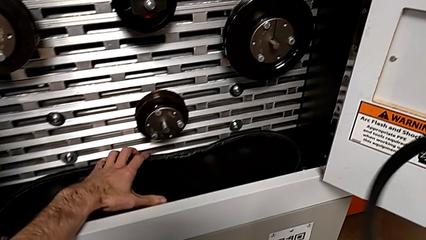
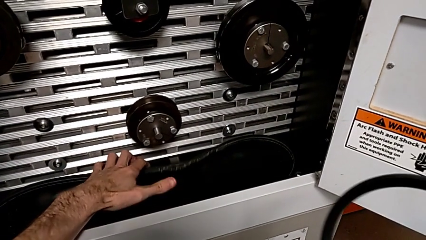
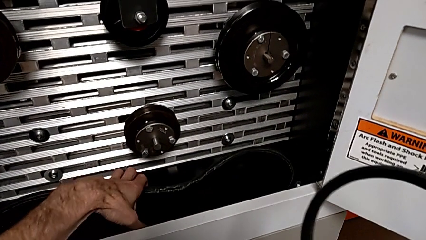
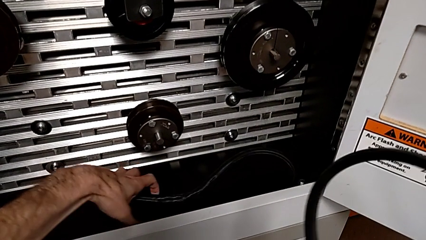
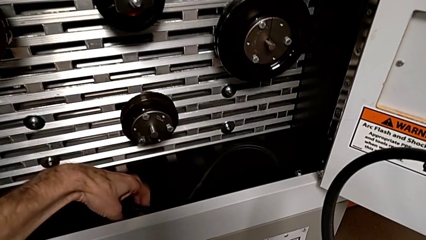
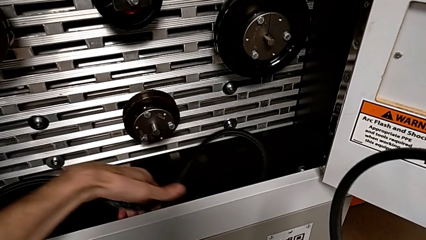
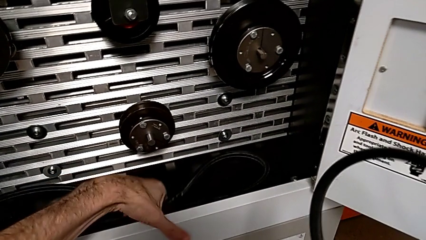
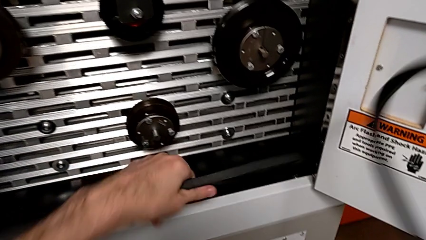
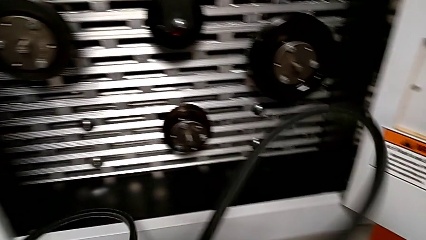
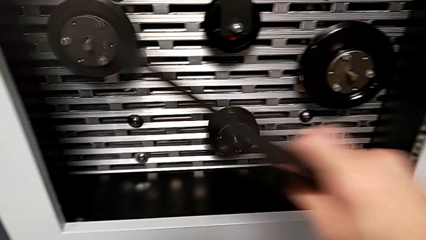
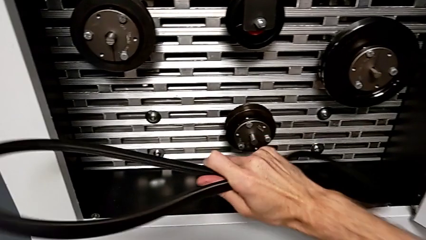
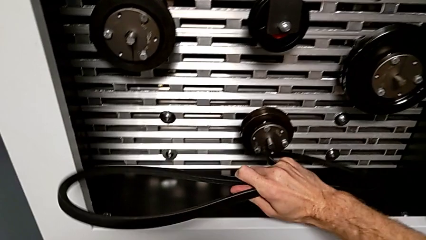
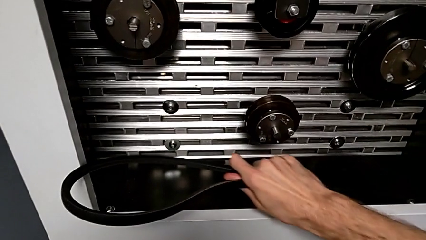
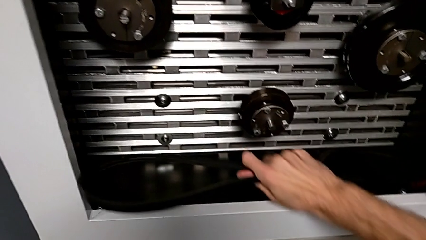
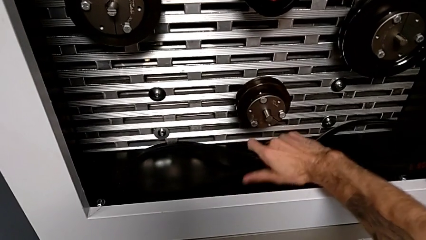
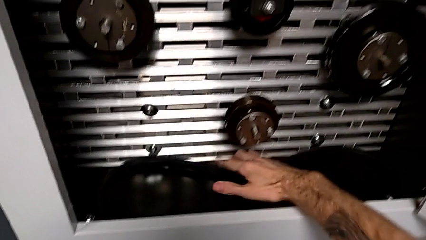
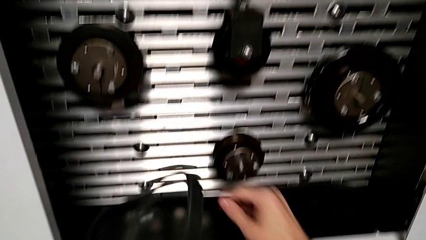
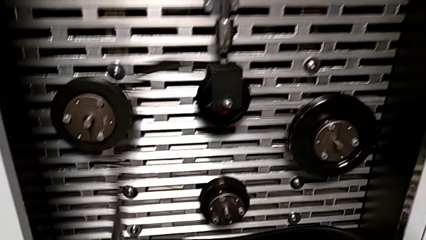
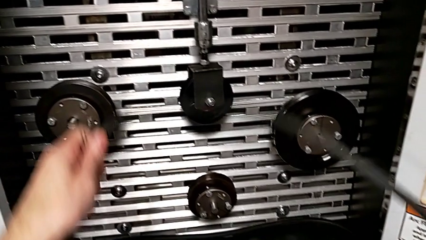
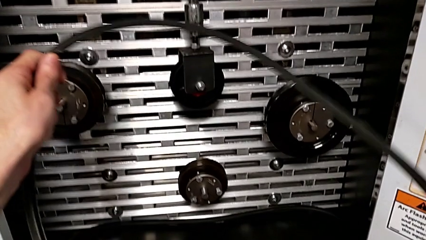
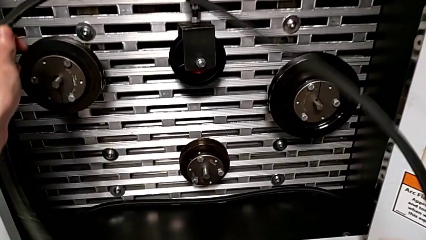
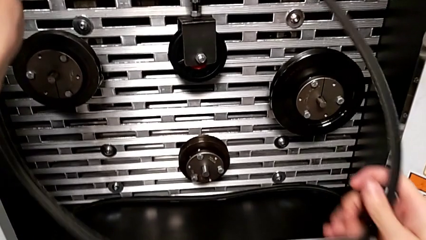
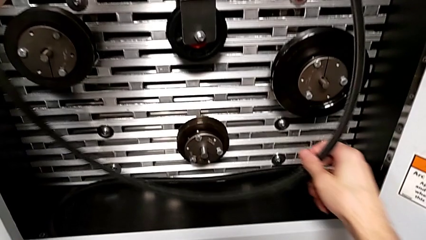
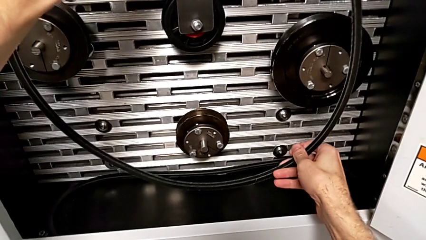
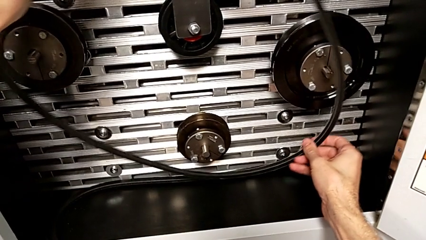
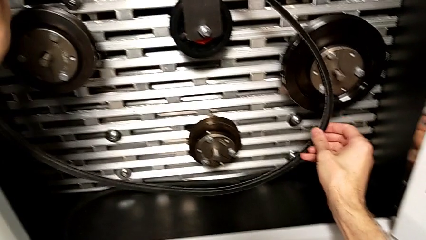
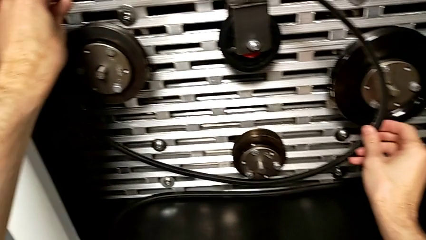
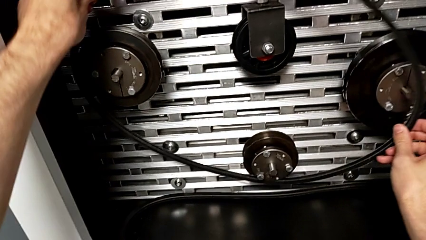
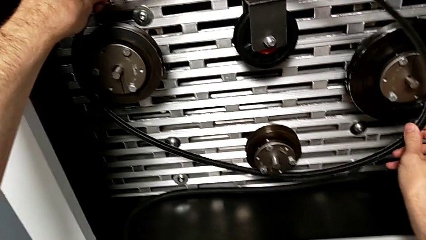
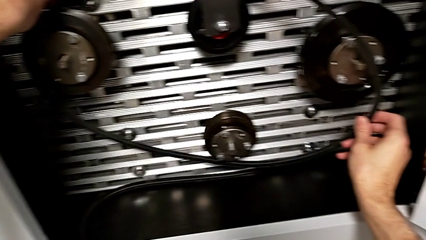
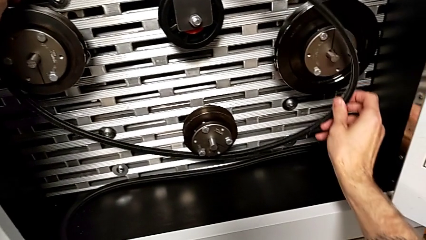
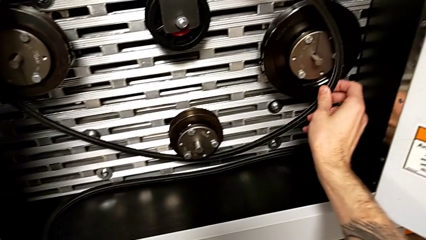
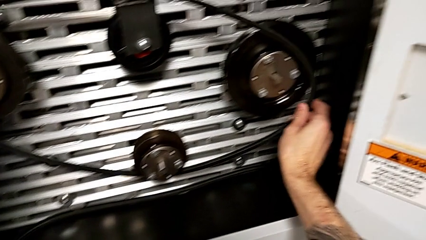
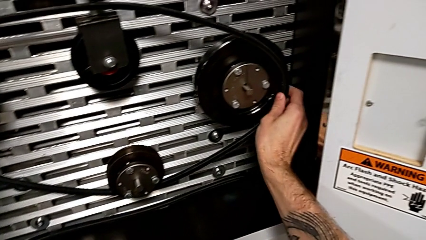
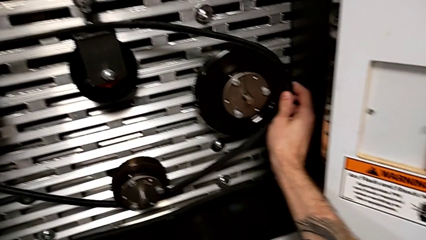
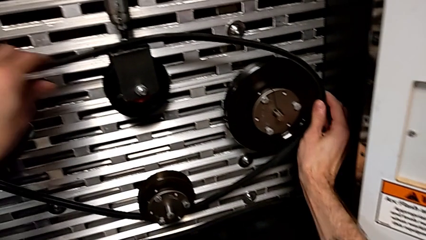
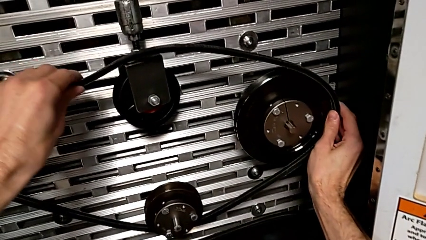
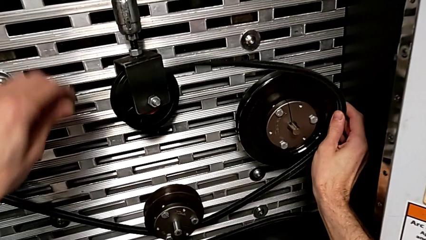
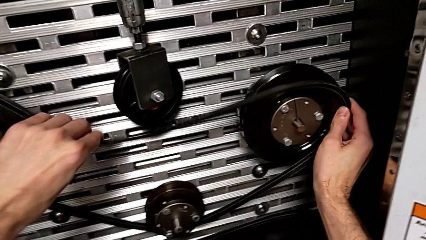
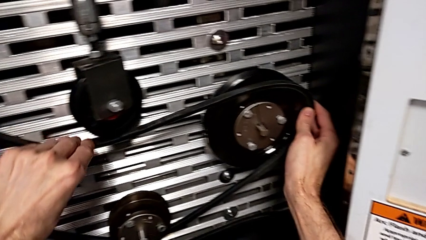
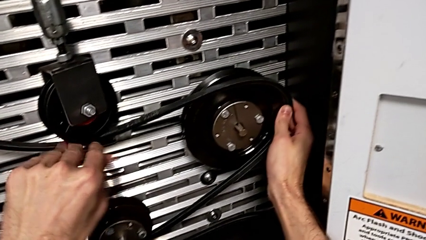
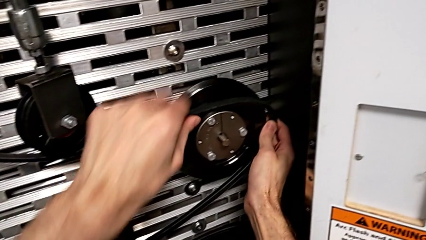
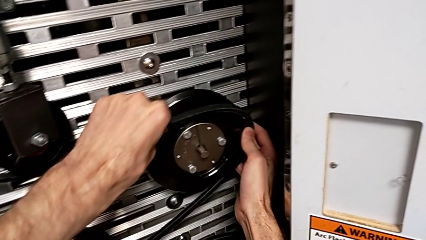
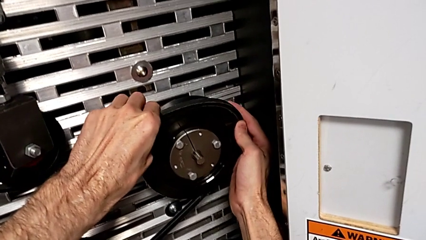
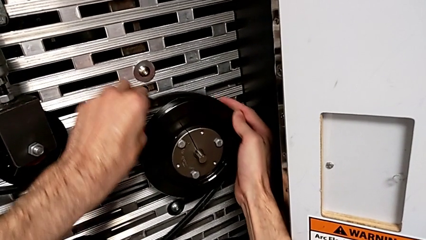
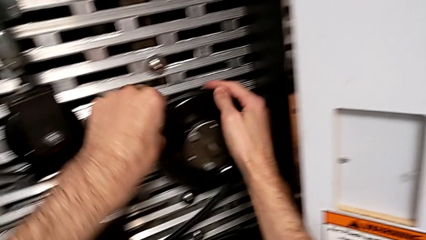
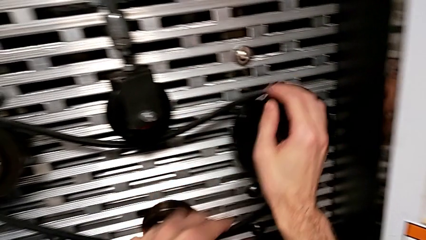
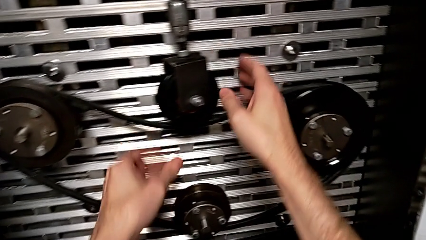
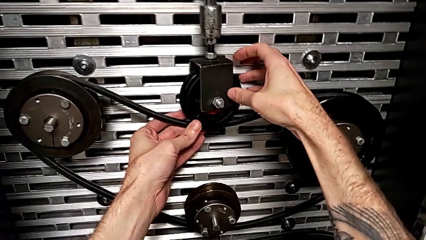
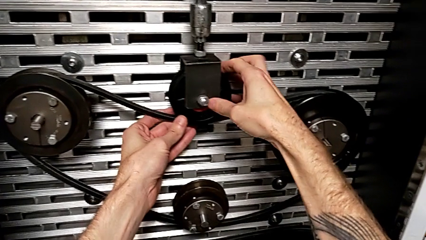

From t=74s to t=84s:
The camera wearer assembles their belts. They grab the old belt with the left hand, lift it, place the new belt and assemble the old belt.

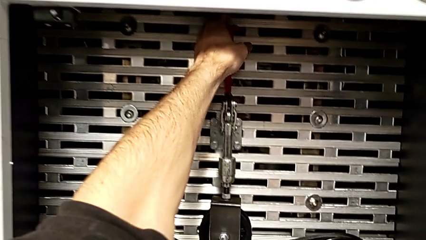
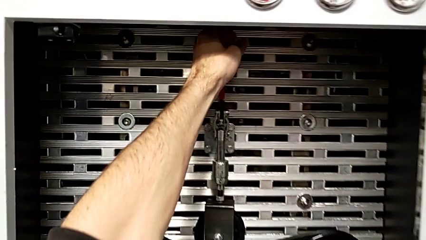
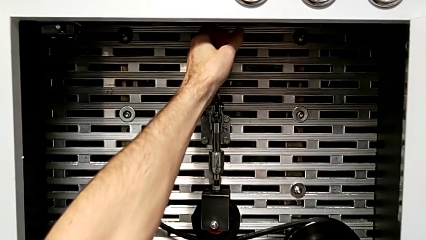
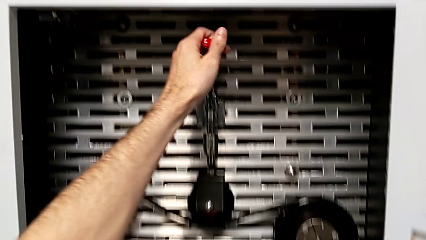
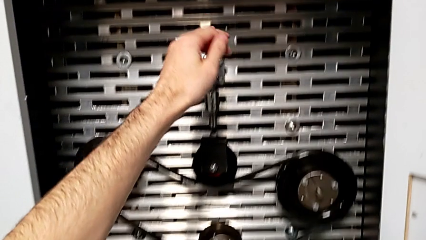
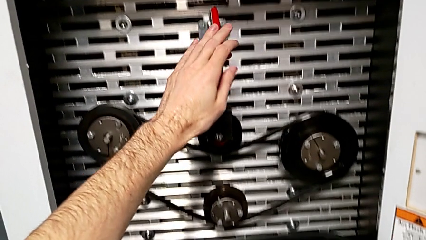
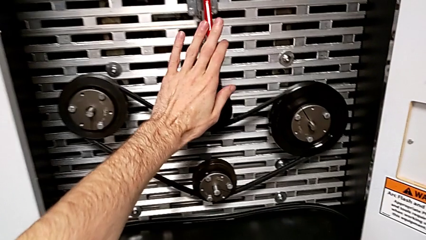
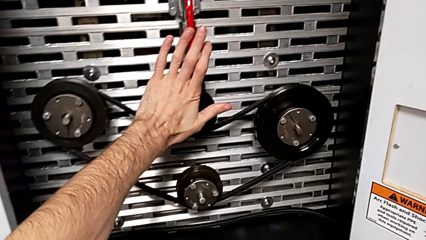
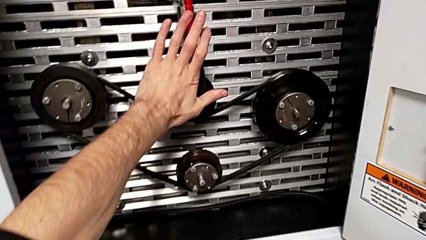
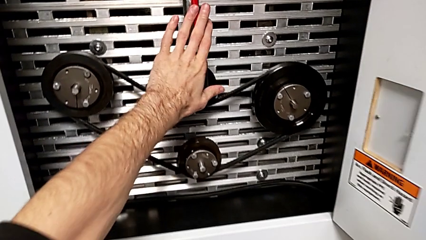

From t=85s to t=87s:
The camera wearer pushes the lever. They push the red lever.

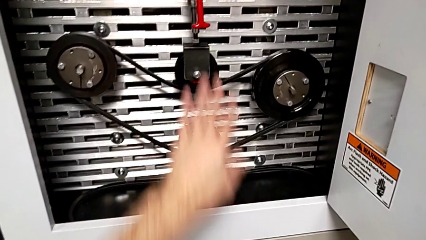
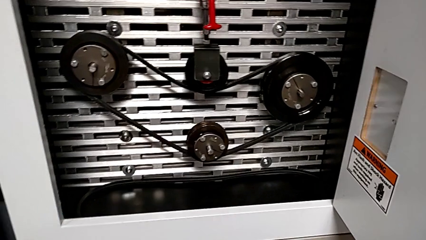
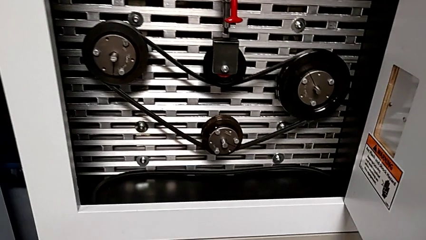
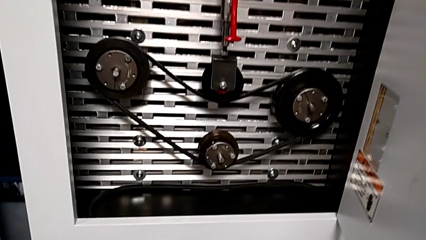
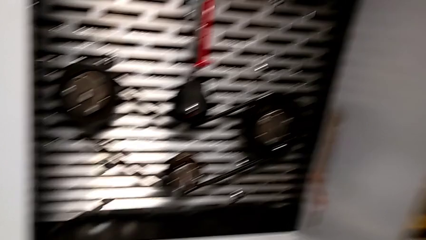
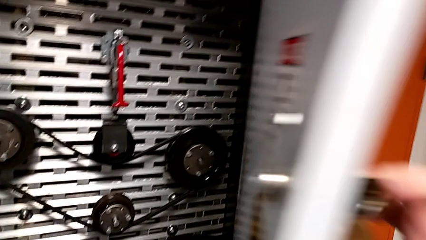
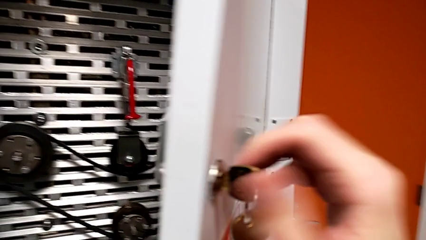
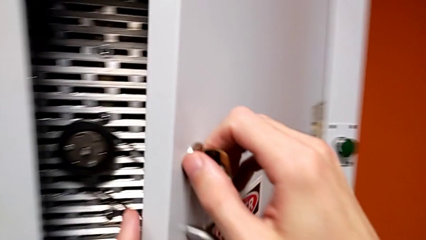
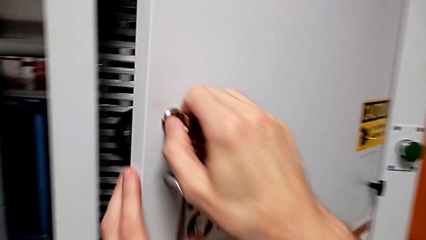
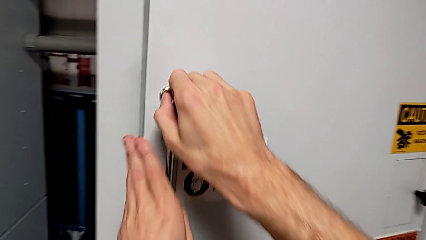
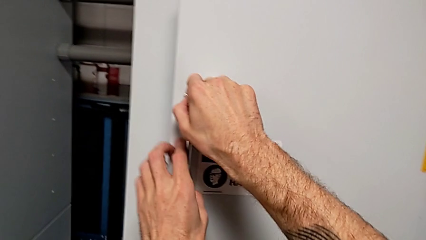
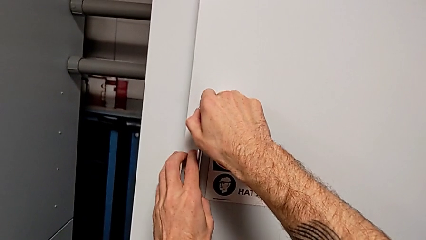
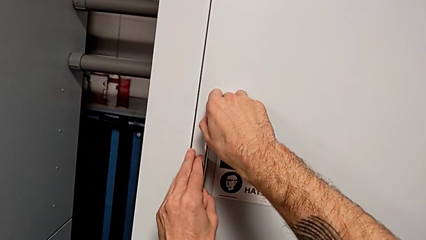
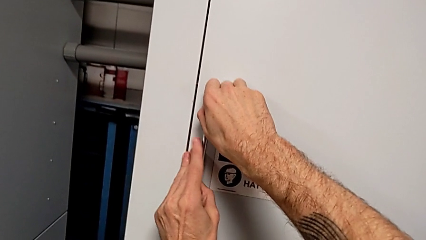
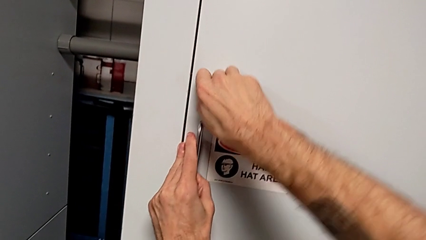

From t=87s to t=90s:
The camera wearer closes the front panel door. They close the front panel door.
